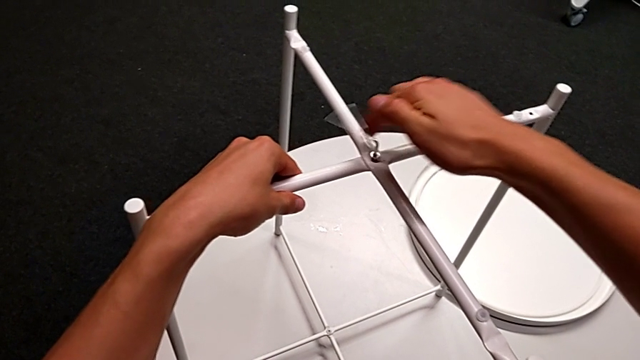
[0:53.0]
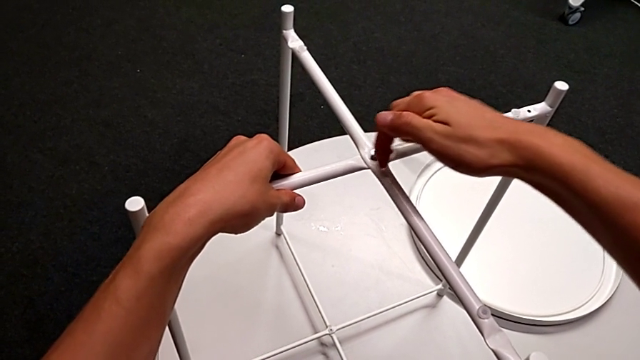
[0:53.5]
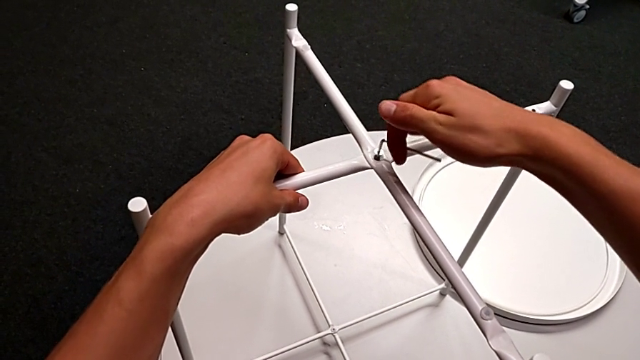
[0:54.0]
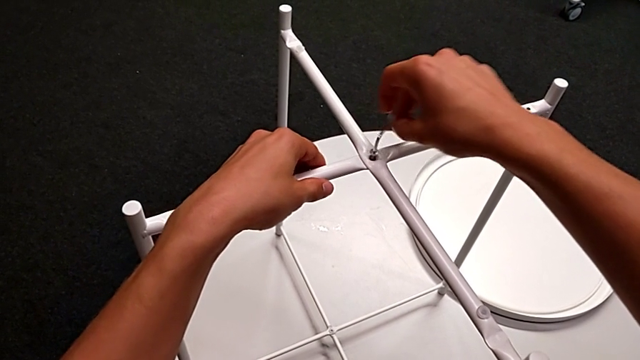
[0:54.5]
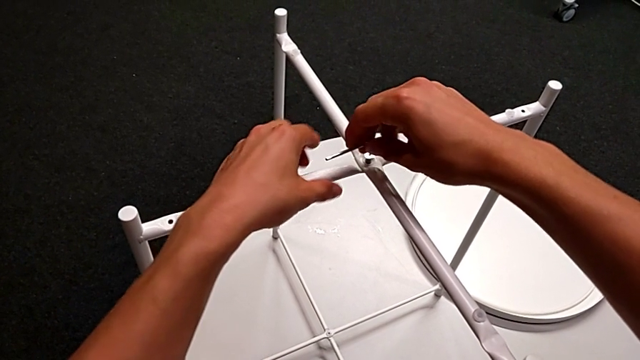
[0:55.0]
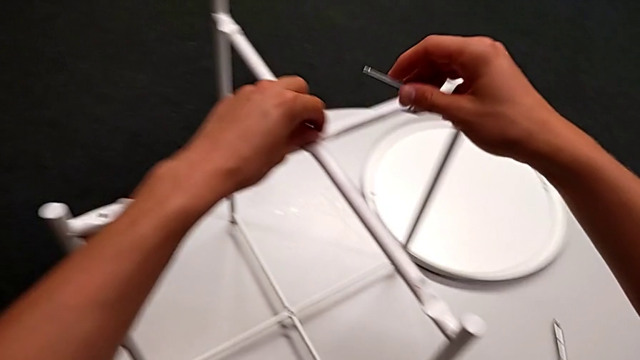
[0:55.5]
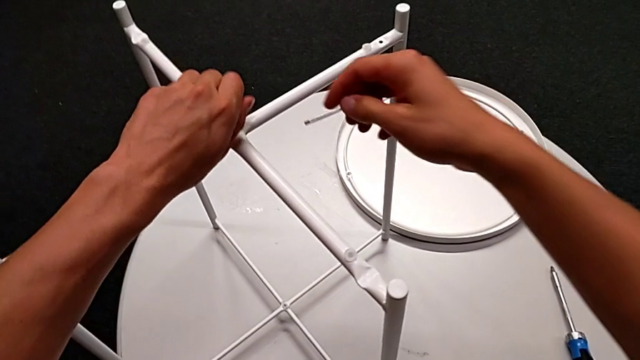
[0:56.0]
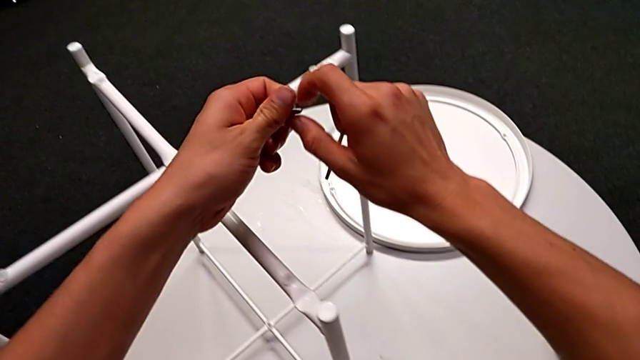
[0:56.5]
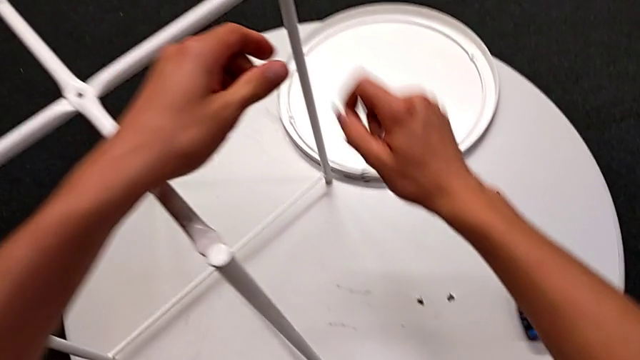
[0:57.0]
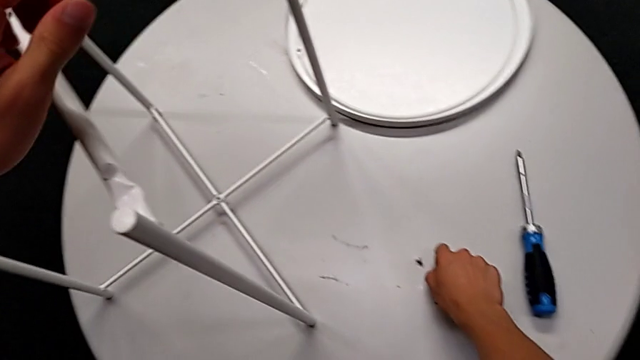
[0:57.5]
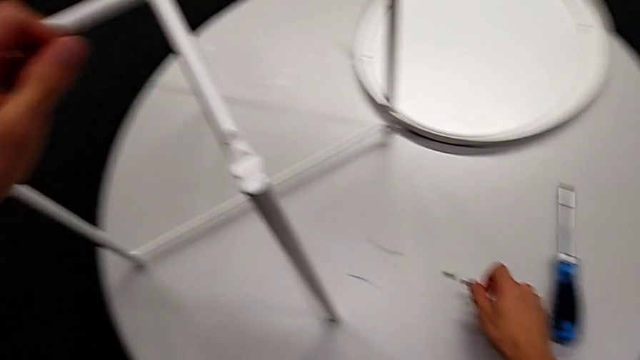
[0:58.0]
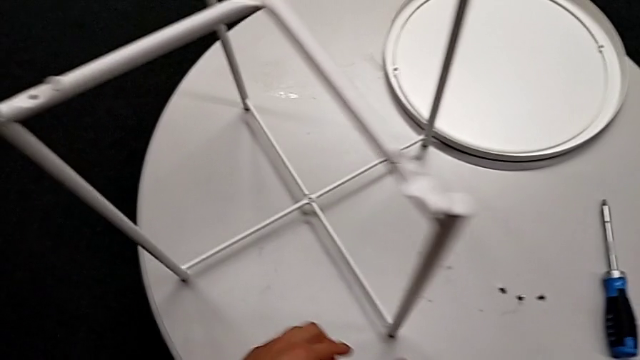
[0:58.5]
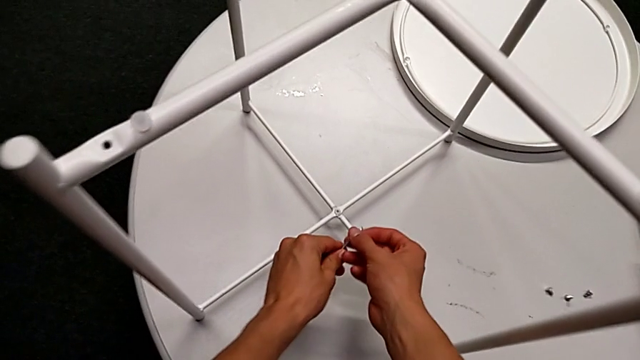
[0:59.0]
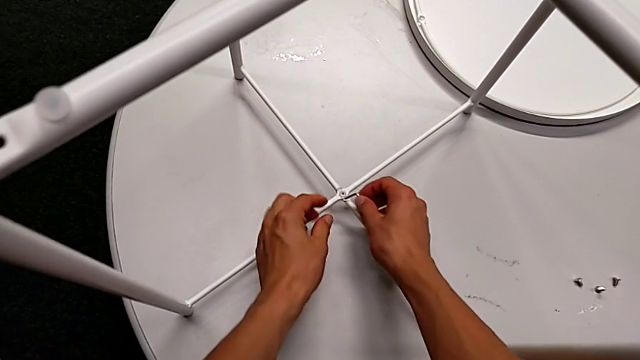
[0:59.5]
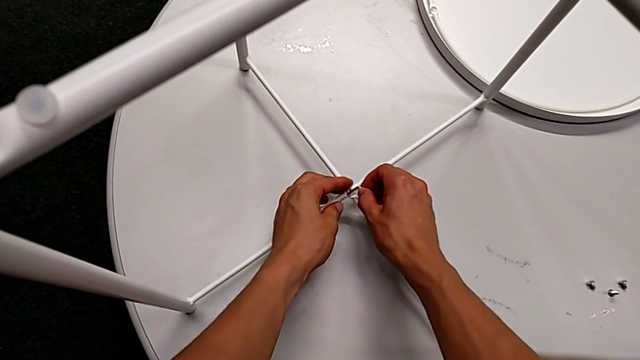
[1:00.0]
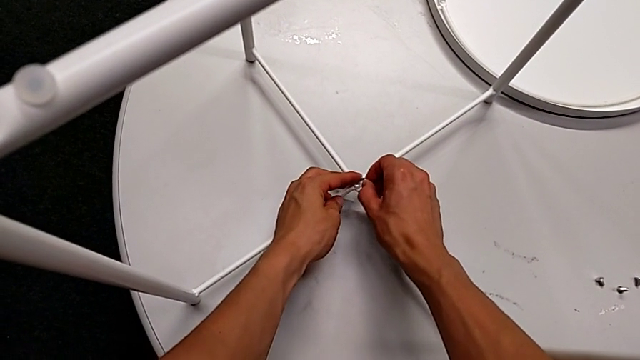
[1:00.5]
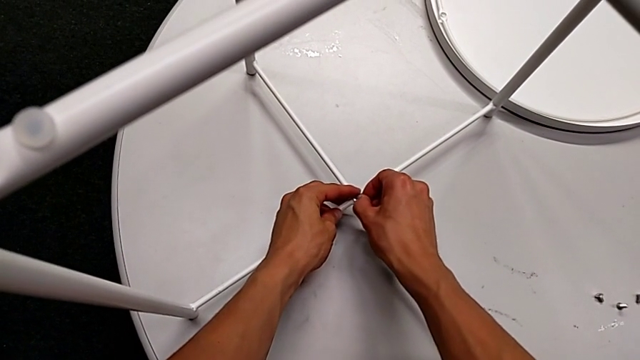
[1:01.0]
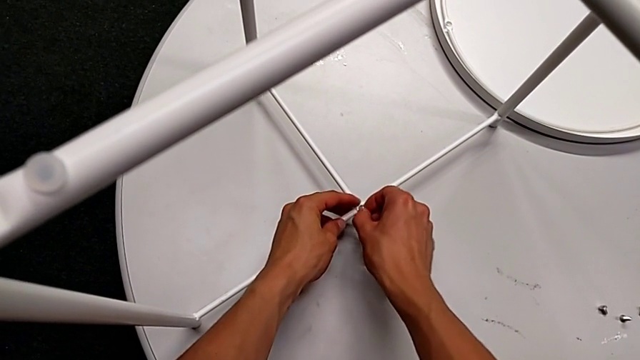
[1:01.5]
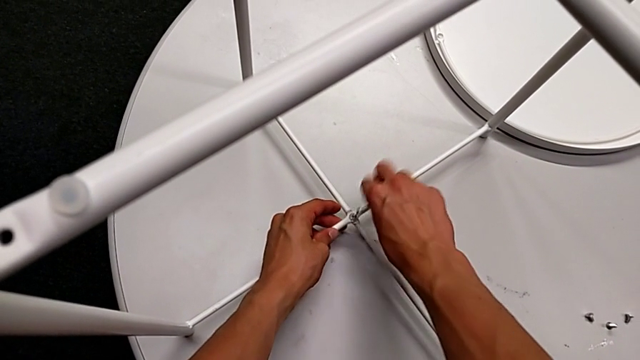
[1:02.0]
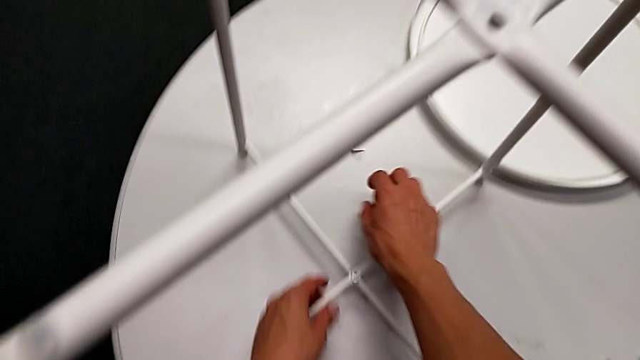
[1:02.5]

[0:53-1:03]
The camera wearer is disassembling the table legs. They unscrew the hex socket head, withdraw the Allen wrench, disassemble the hex socket head, grab it, place it, approach the hex socket head, insert the Allen wrench and wrongly drop the hex socket head, trying to unscrew the bottom screw of the legs, but the Allen wrench falls out.

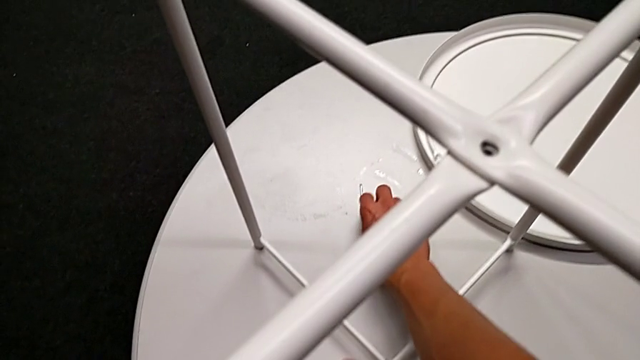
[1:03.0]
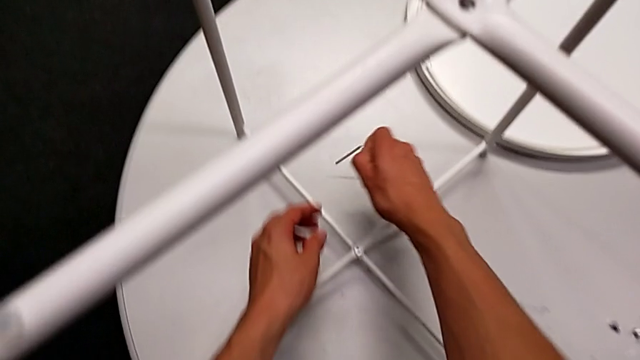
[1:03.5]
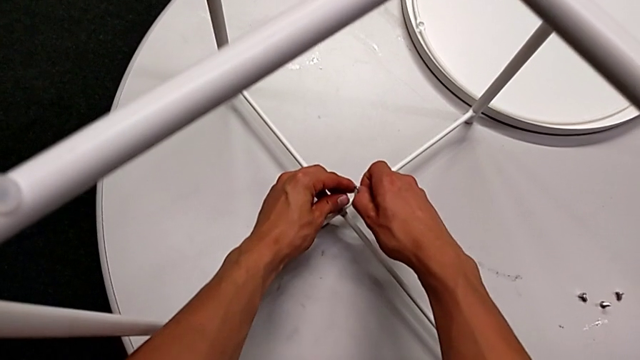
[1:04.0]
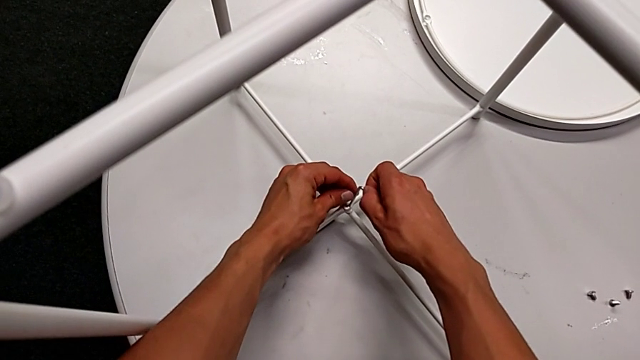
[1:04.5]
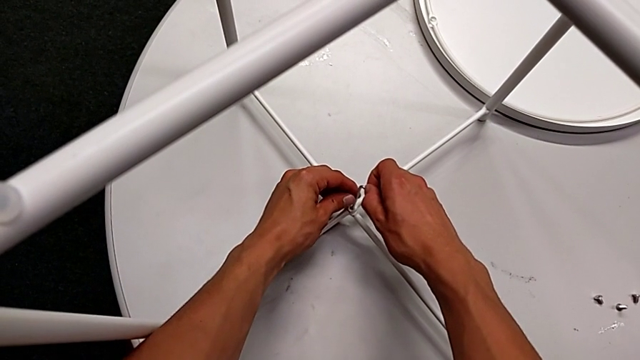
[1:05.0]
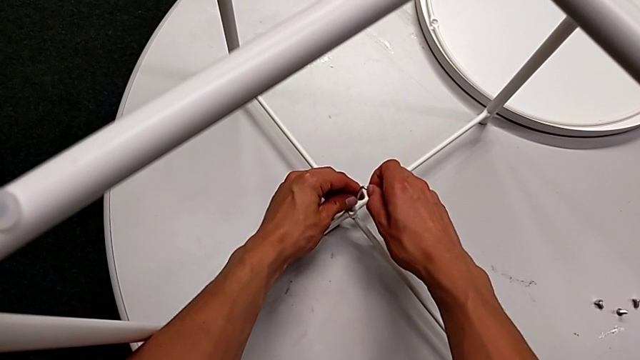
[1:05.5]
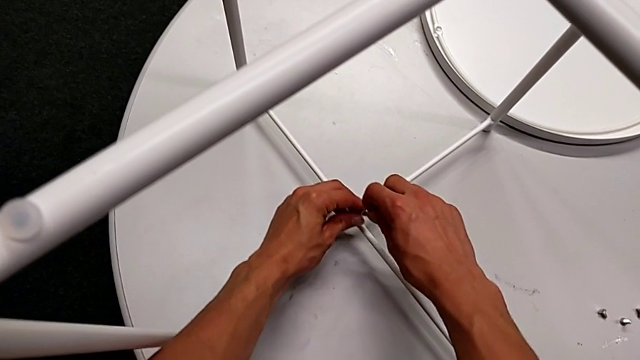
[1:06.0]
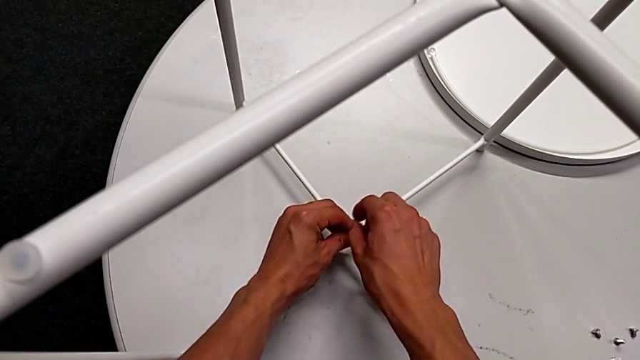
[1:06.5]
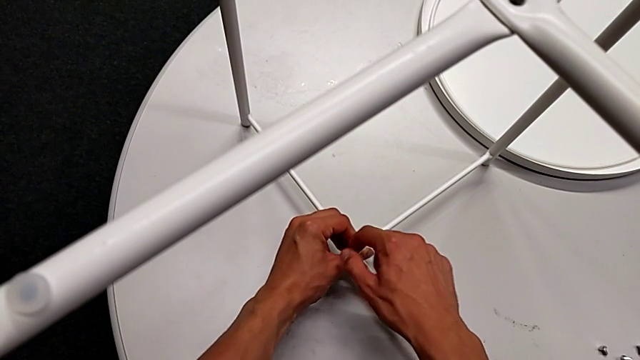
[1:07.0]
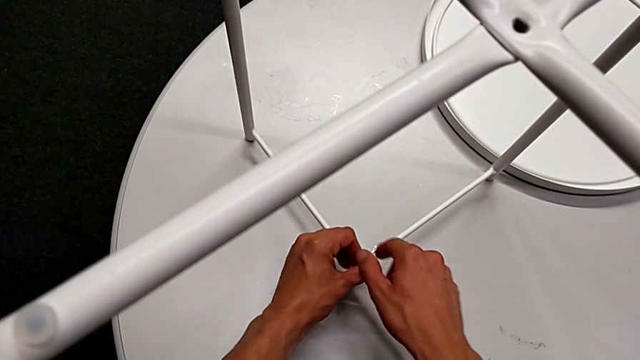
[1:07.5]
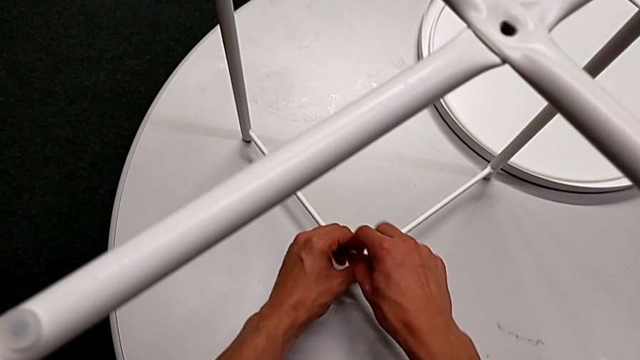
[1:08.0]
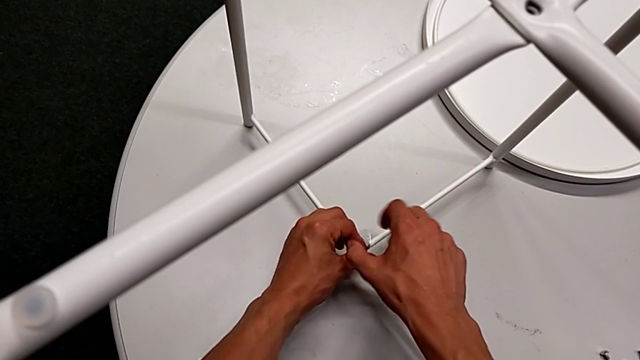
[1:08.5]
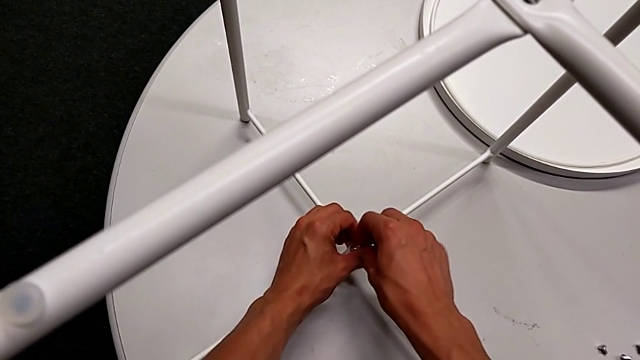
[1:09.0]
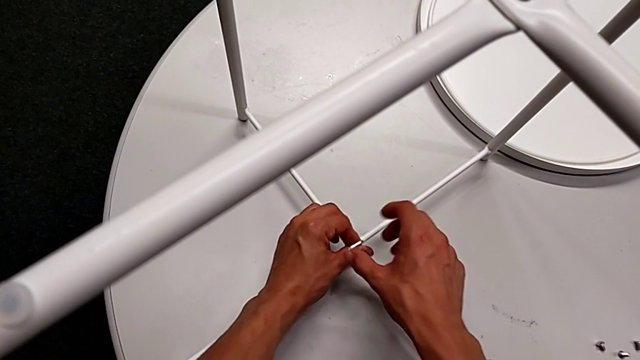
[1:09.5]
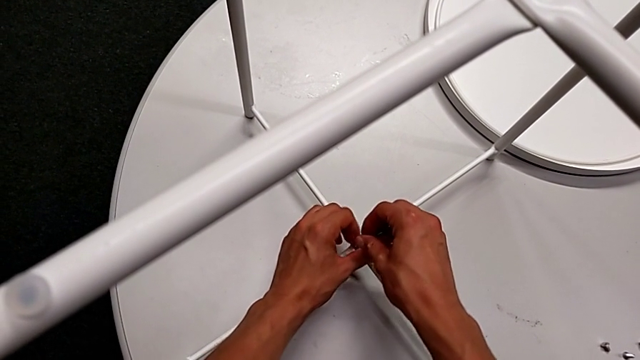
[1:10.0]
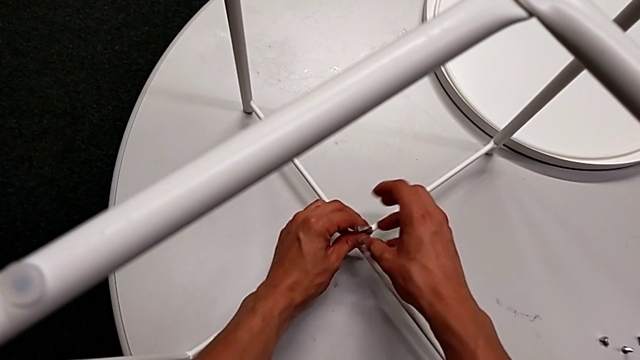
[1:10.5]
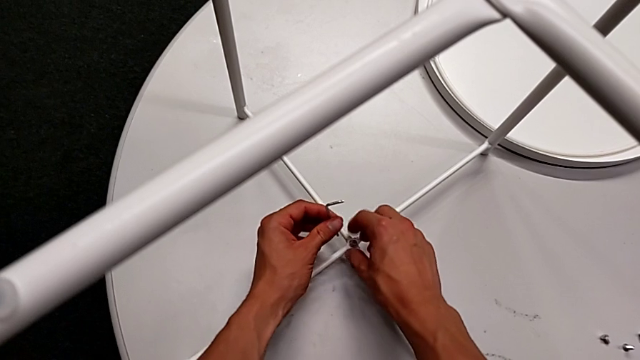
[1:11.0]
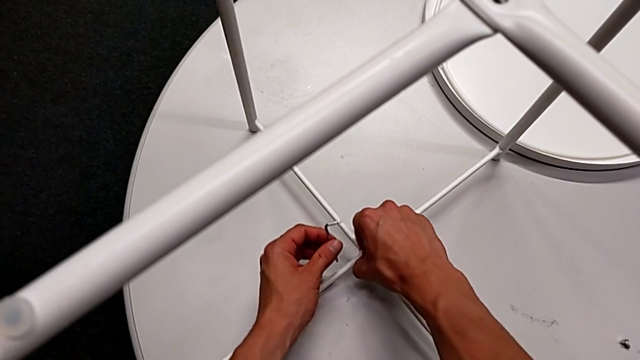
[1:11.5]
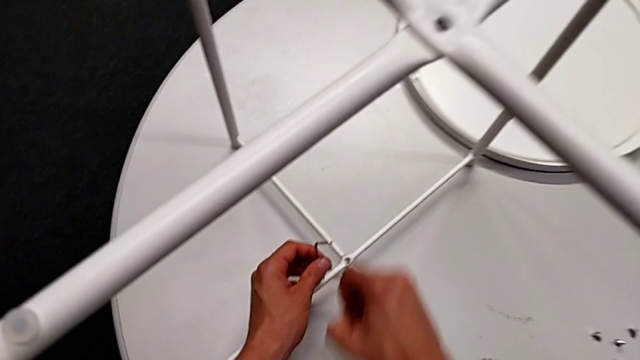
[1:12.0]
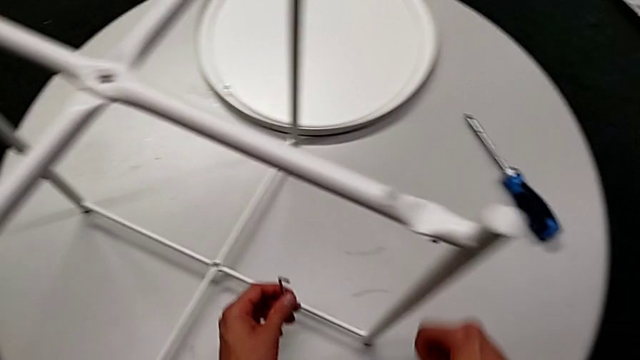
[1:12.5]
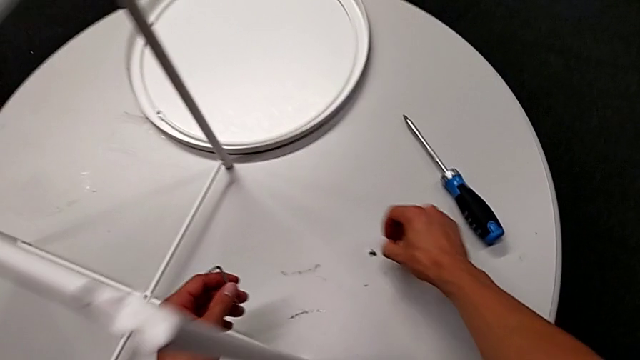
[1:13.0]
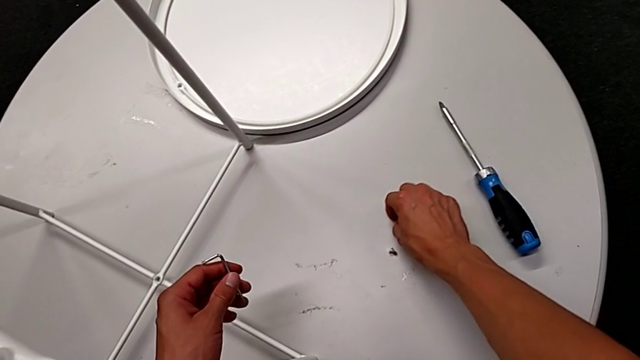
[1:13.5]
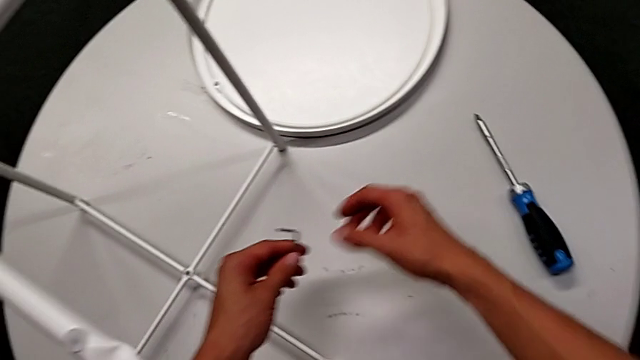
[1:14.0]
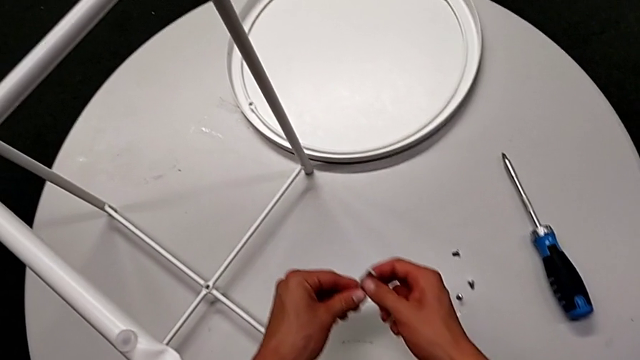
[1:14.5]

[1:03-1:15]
The camera wearer is disassembling the table legs. They grab the Allen wrench, insert it, unscrew the hex socket head, withdraw the Allen wrench, disassemble the hex socket head, place it and grab the Allen wrench.
